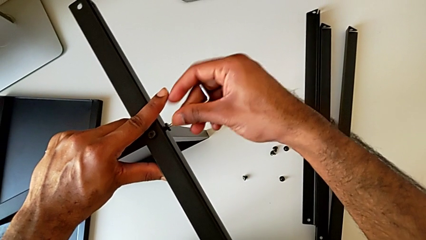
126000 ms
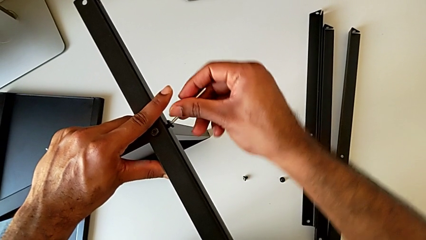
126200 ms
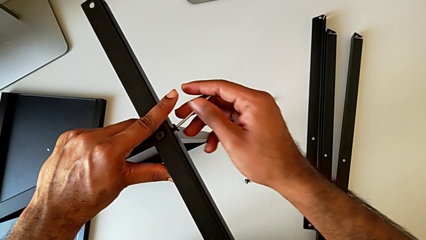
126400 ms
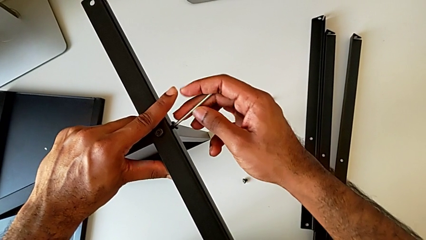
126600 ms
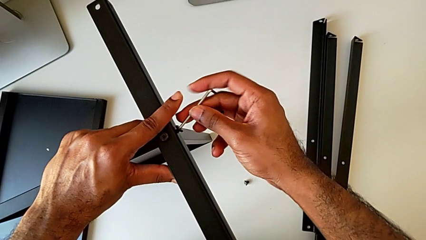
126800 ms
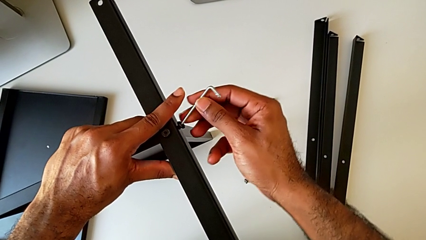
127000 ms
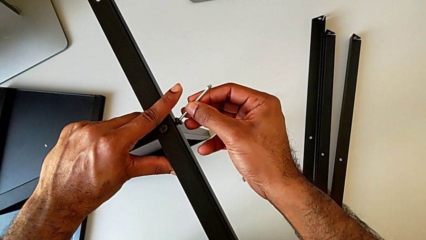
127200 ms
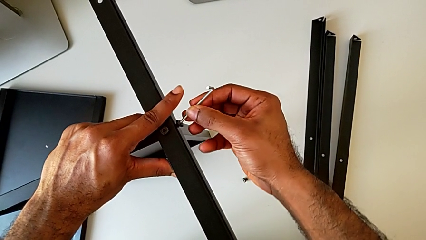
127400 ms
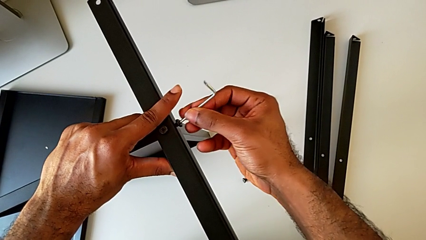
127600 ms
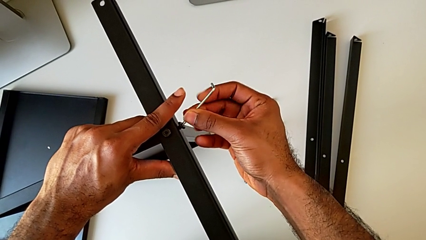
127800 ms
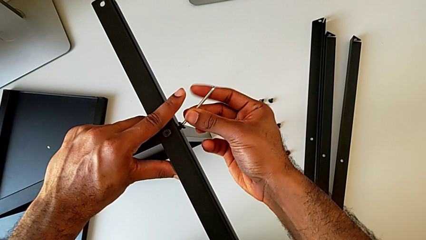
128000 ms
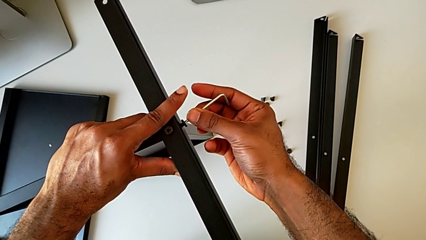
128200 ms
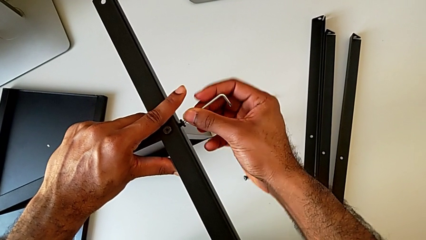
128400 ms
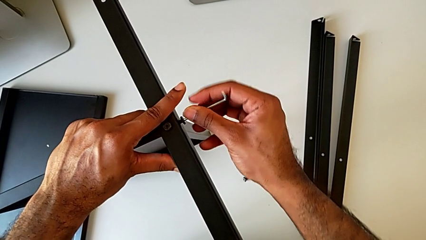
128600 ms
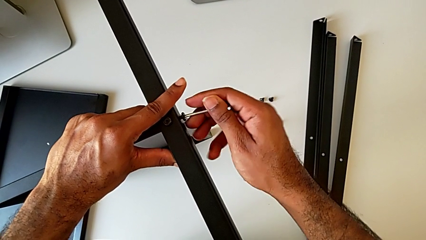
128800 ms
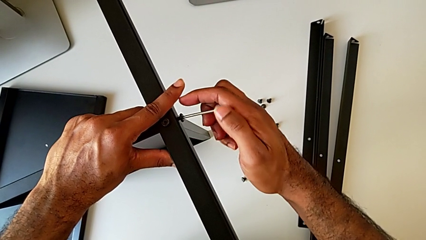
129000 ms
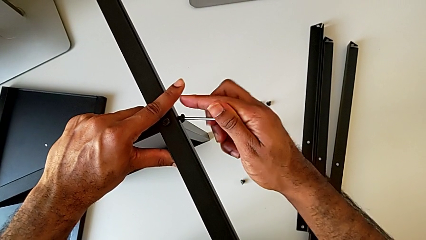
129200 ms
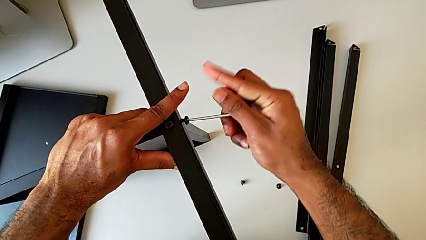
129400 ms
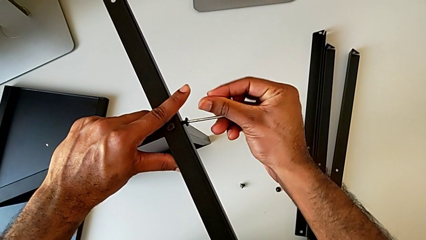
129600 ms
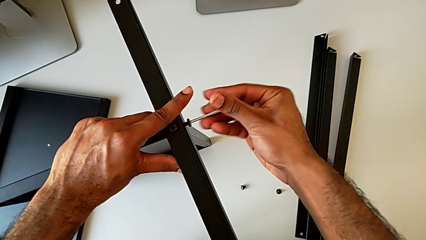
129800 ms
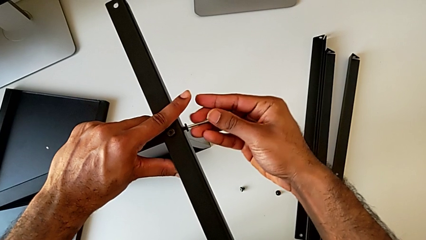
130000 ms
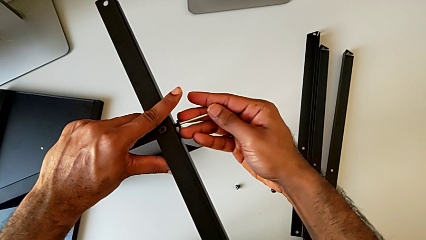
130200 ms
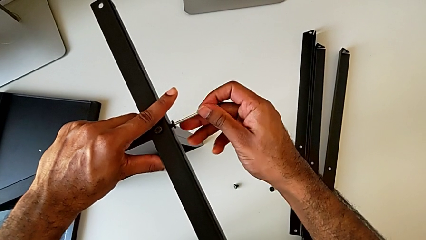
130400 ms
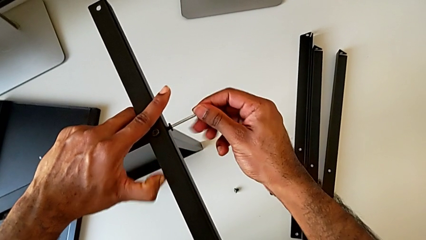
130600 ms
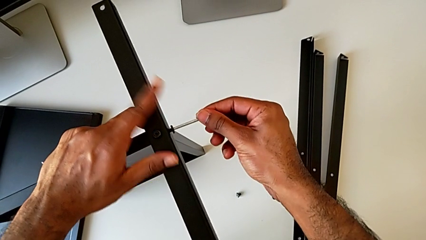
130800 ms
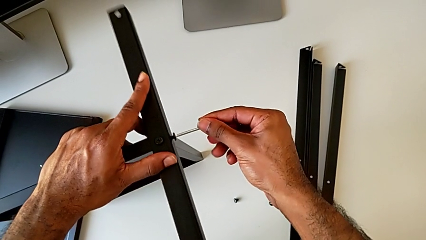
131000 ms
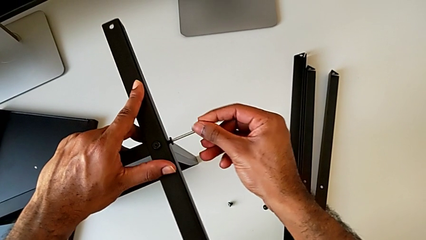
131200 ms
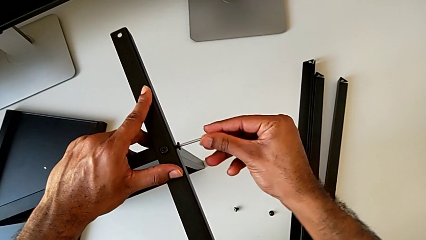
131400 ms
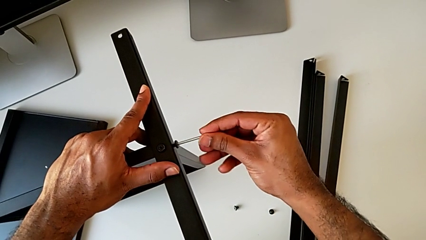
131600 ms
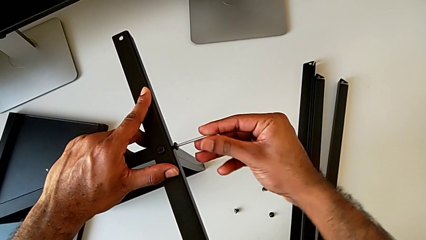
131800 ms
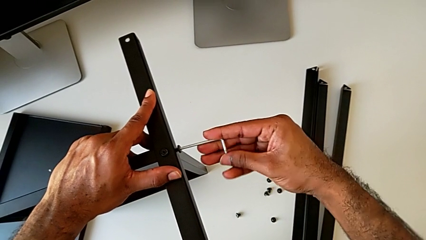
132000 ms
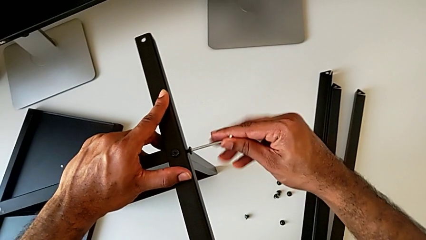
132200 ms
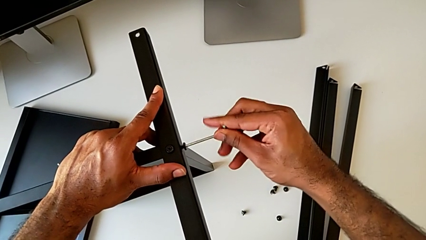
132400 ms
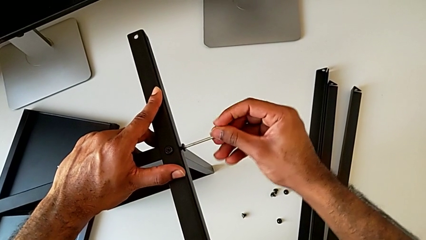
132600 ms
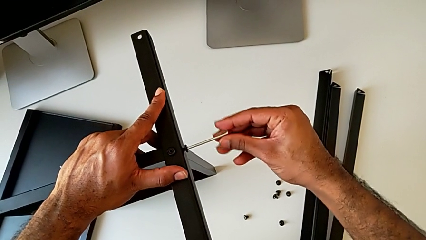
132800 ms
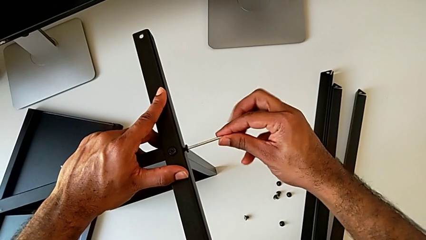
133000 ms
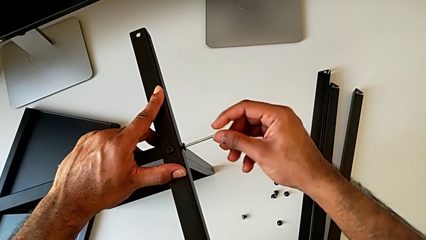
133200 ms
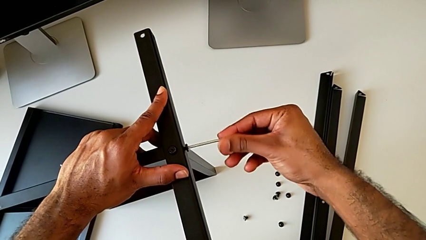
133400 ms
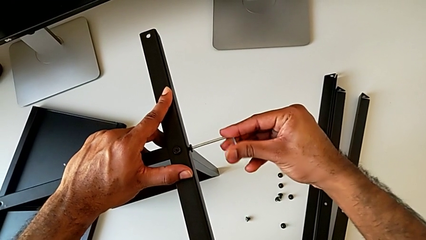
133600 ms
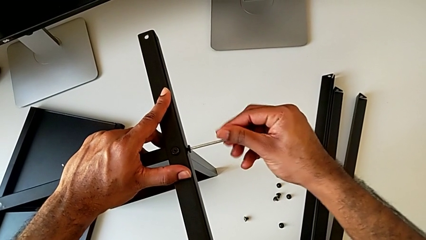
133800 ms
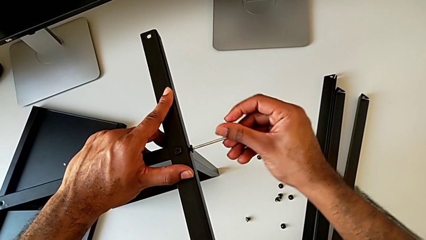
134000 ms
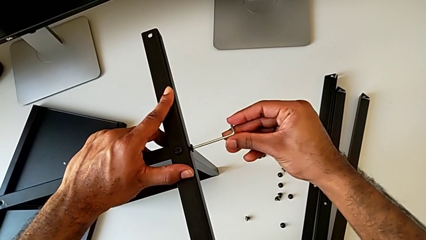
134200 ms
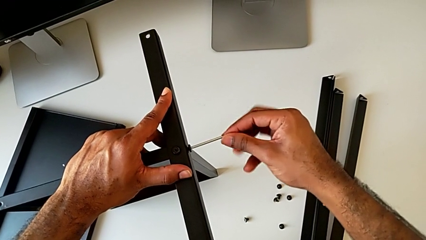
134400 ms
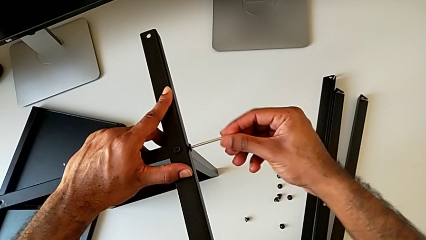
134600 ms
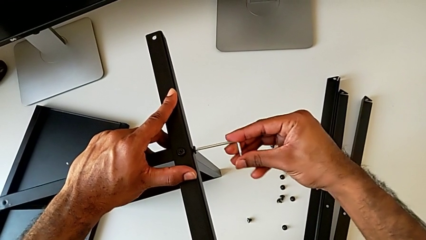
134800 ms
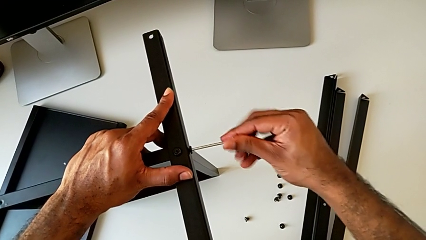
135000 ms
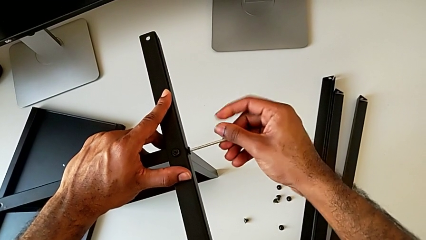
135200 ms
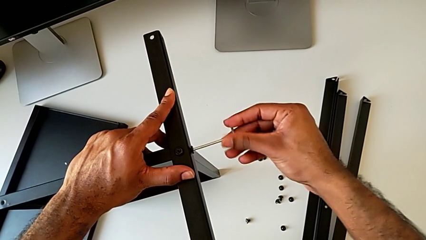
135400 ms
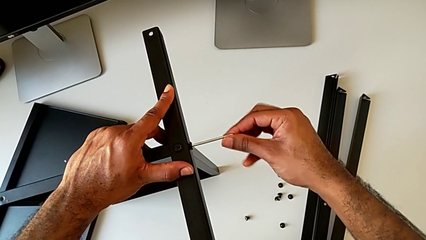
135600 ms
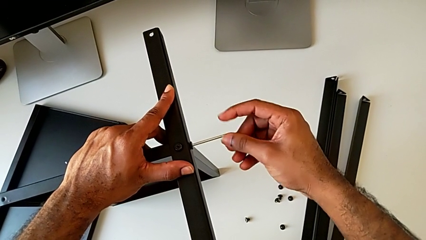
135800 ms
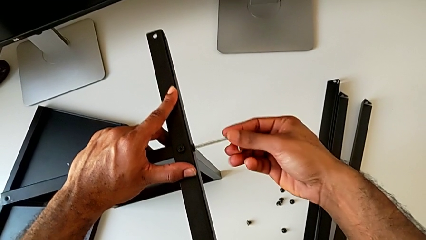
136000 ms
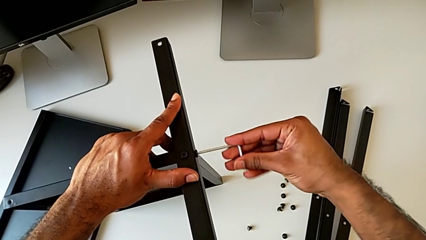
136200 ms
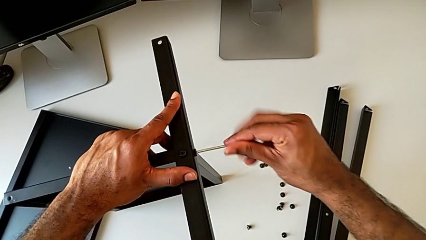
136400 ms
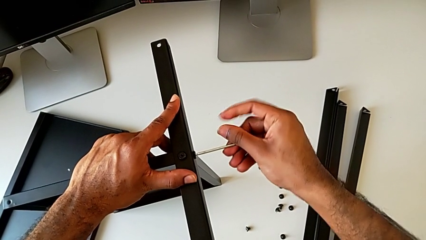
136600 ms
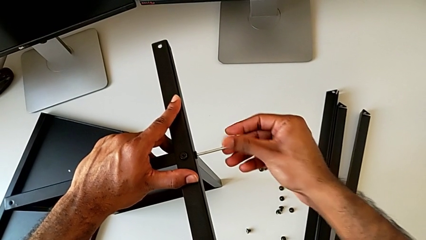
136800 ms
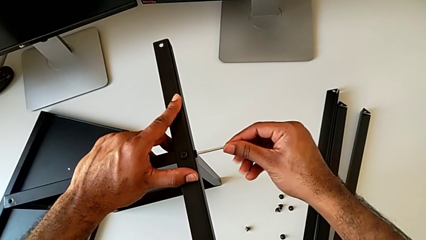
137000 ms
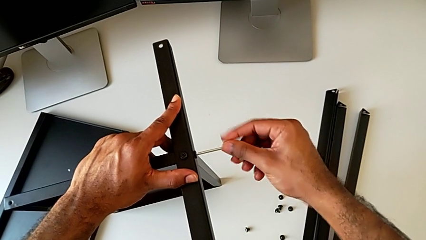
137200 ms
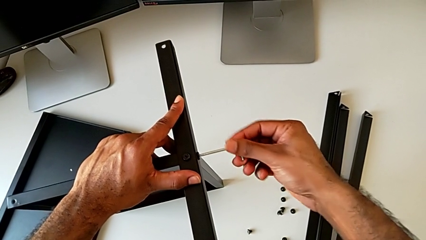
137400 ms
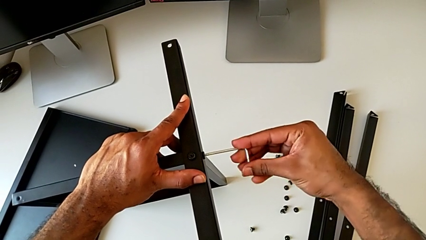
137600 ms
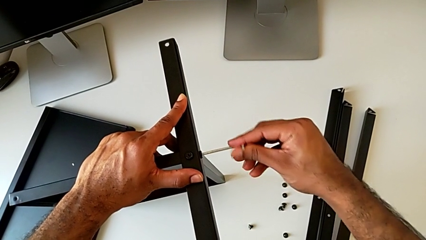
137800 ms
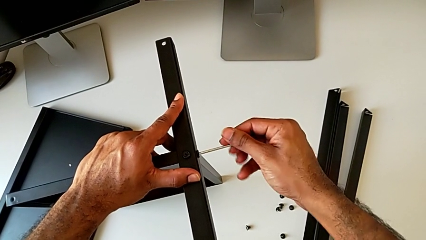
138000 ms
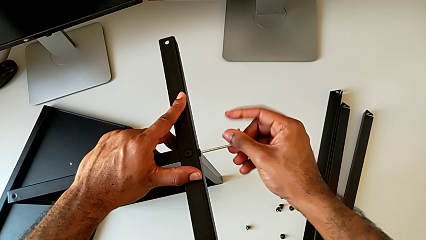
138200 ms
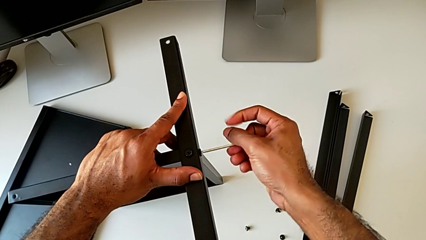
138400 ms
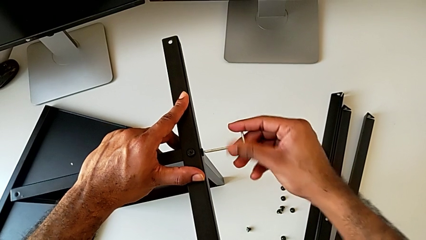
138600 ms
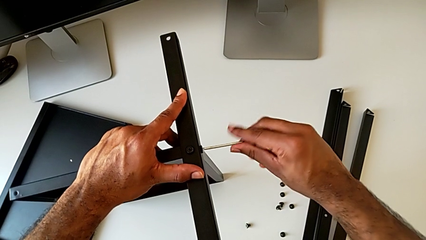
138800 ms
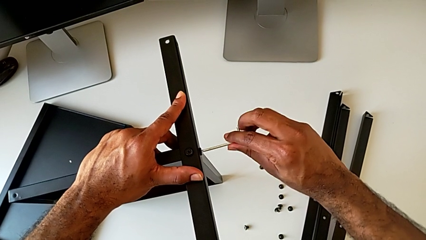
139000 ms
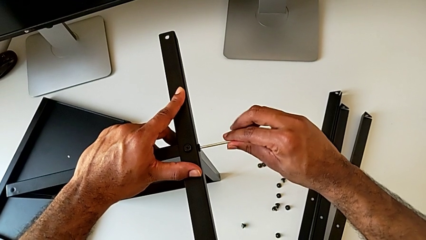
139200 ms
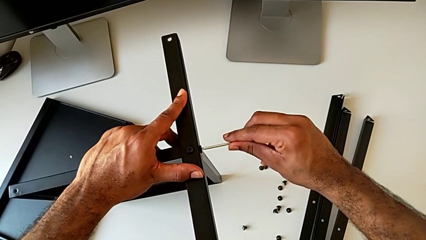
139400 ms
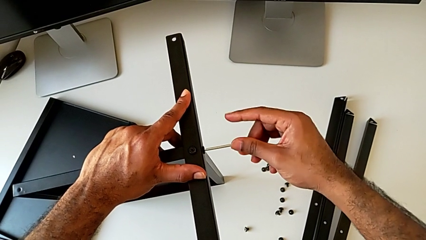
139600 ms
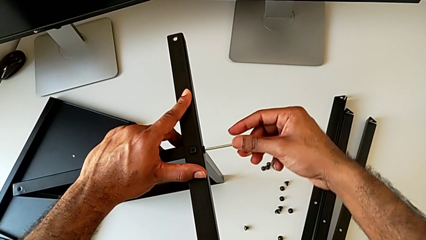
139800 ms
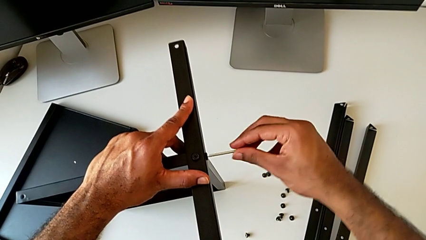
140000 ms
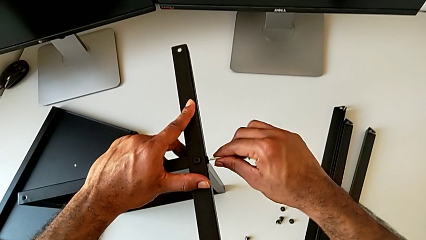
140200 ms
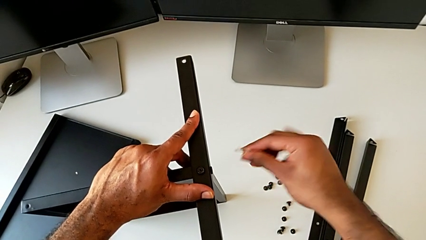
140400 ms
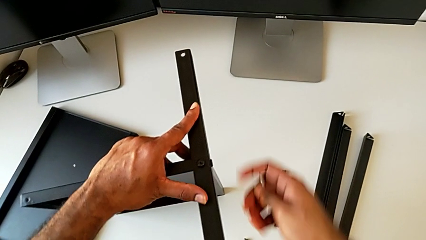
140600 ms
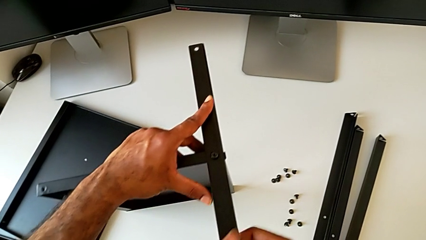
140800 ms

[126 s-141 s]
The camera wearer is screwing the first leg to the bottom tray. They screw the hex socket head and withdraw the Allen wrench.

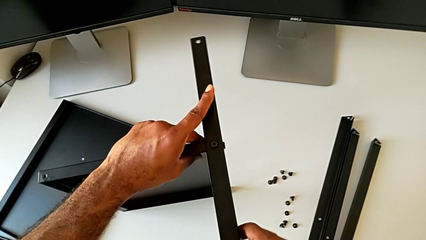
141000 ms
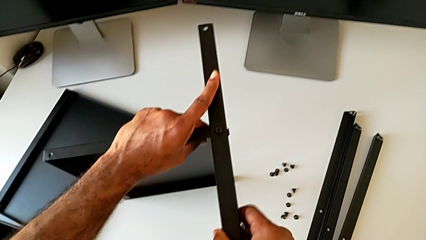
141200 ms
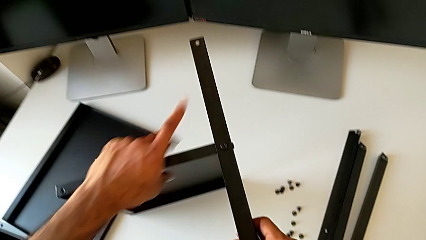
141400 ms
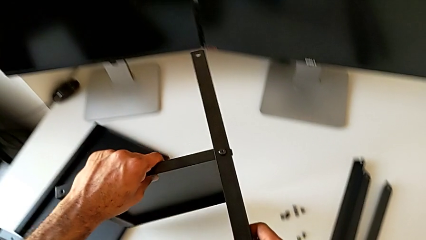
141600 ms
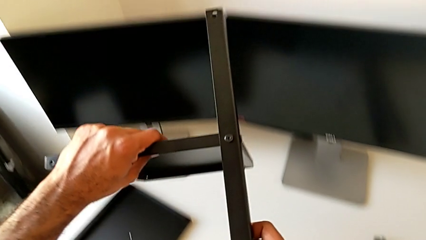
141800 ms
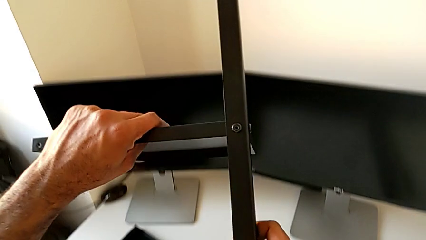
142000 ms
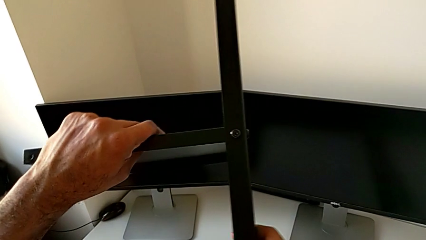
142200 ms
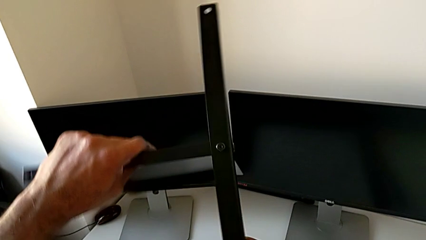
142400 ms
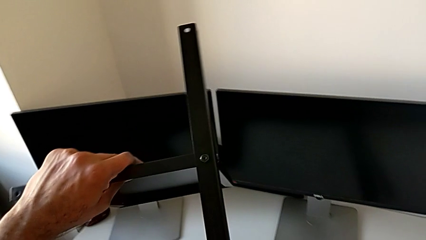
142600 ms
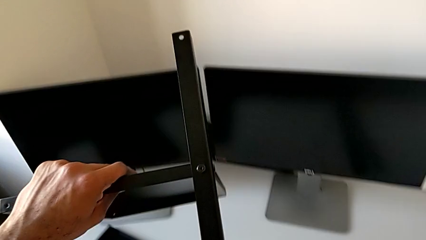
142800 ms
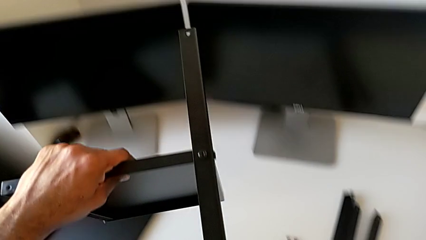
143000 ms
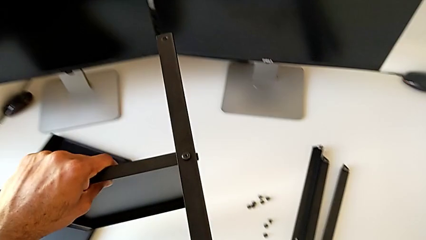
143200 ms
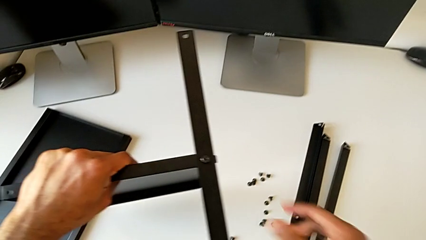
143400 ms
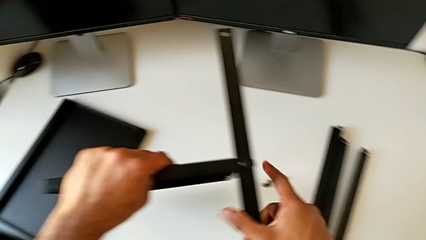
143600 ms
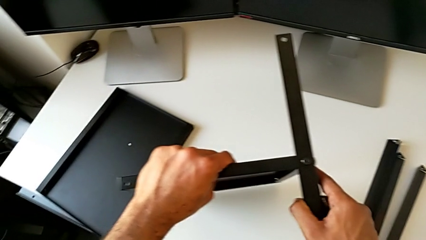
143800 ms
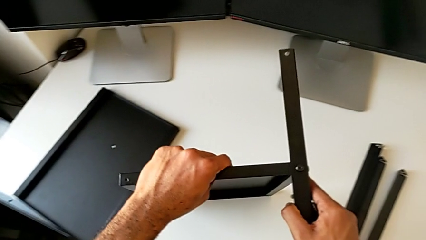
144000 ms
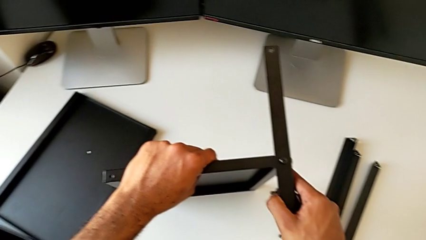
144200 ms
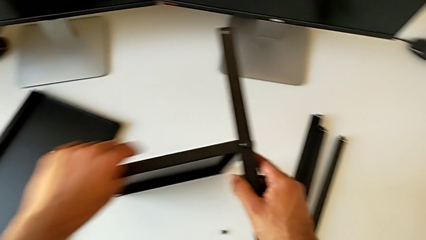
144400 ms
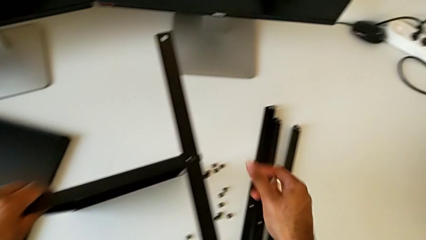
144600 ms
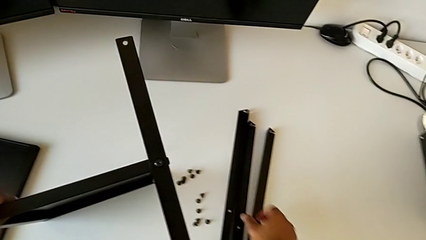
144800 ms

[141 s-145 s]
The camera wearer is screwing the second leg to the bottom tray. They lift the nightstand, inspect the leg and place the nightstand.
